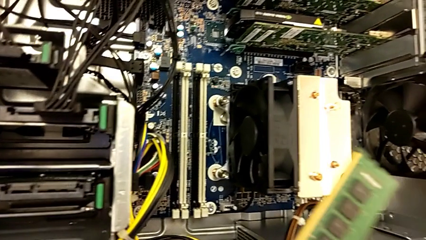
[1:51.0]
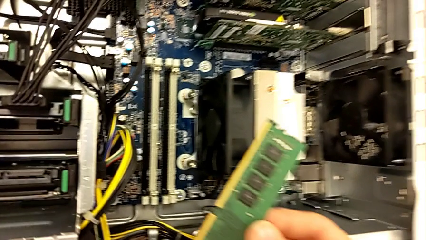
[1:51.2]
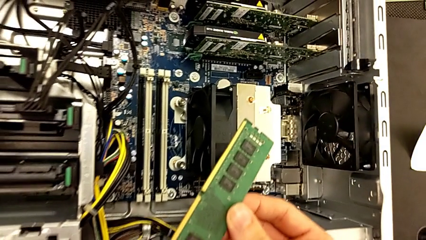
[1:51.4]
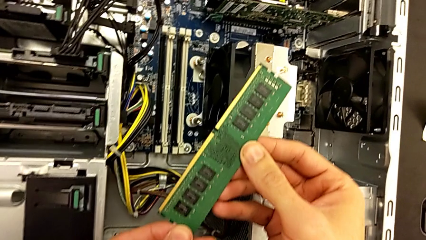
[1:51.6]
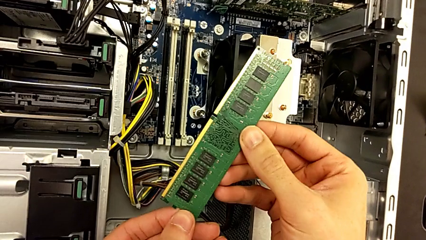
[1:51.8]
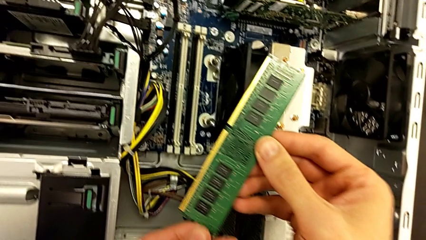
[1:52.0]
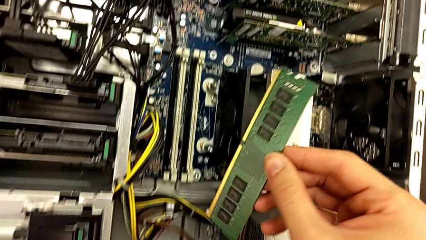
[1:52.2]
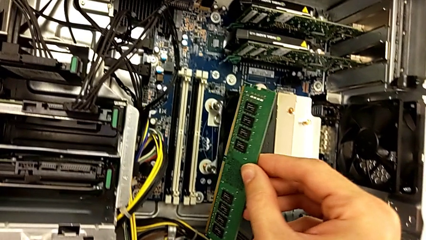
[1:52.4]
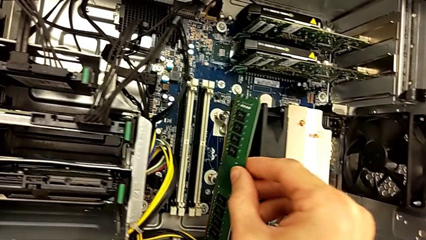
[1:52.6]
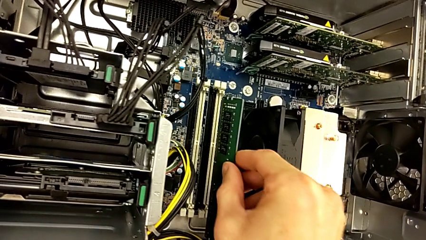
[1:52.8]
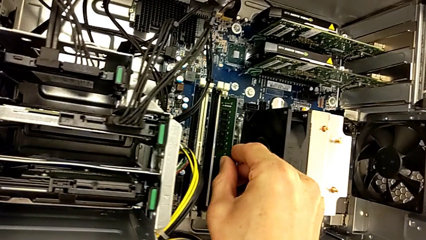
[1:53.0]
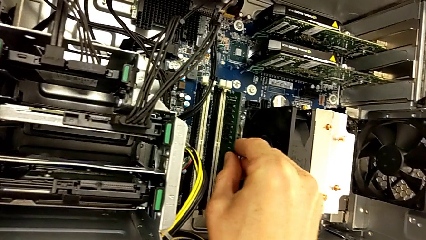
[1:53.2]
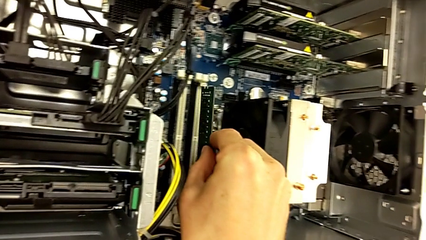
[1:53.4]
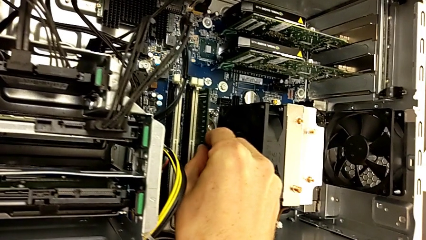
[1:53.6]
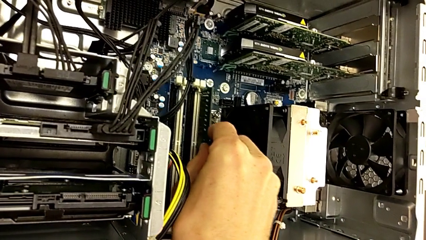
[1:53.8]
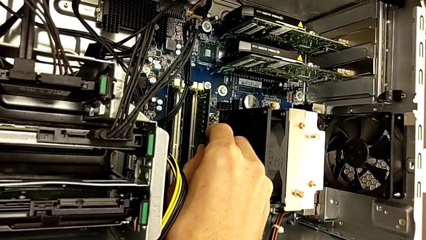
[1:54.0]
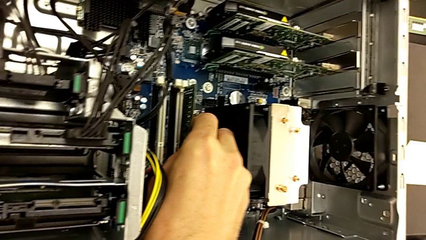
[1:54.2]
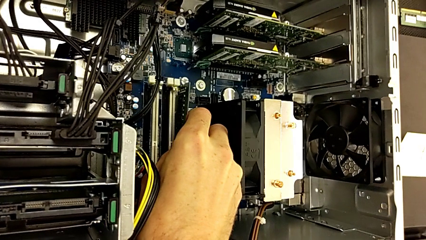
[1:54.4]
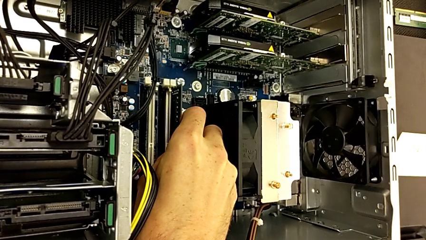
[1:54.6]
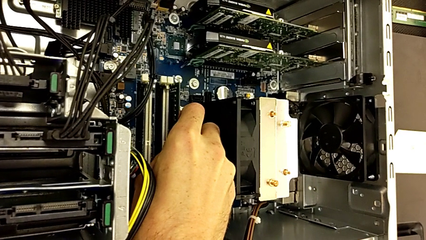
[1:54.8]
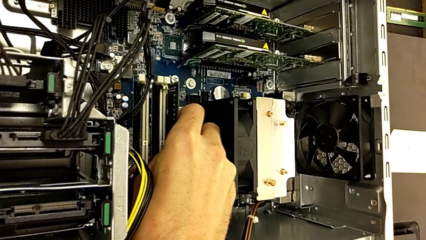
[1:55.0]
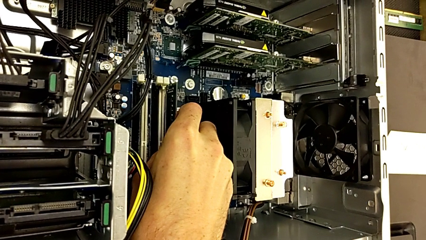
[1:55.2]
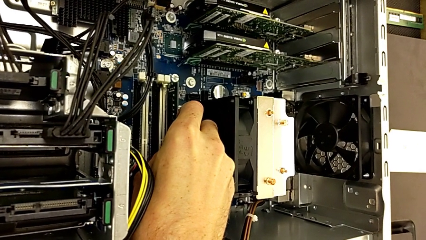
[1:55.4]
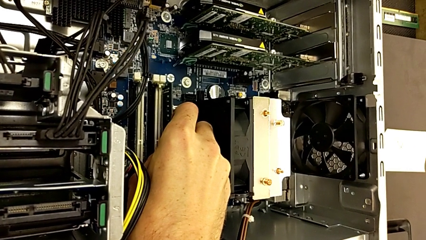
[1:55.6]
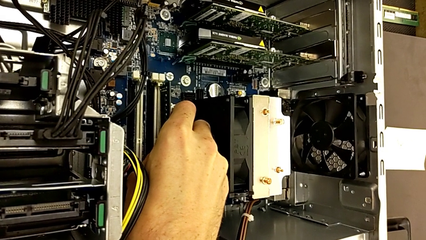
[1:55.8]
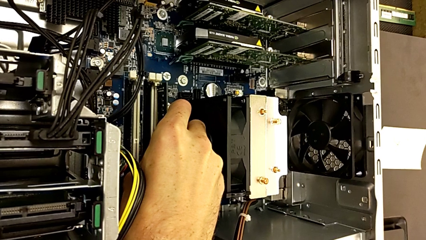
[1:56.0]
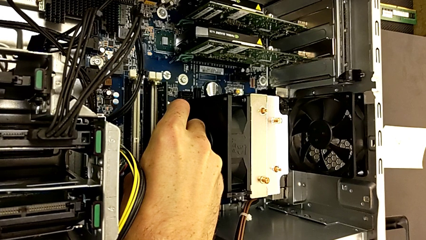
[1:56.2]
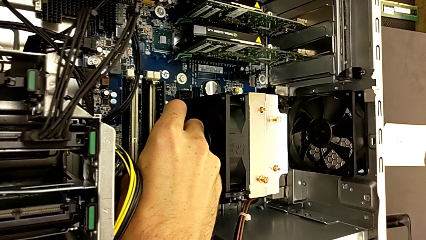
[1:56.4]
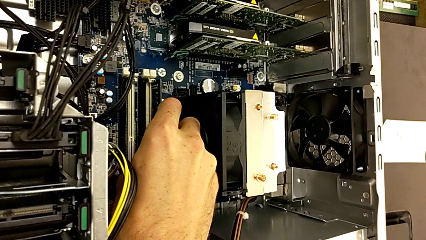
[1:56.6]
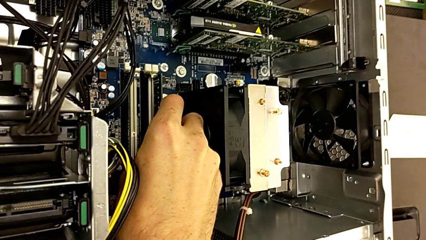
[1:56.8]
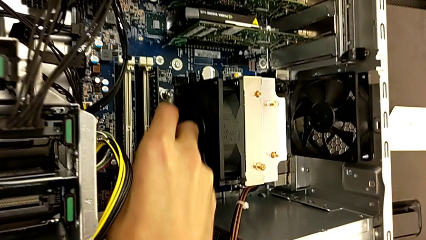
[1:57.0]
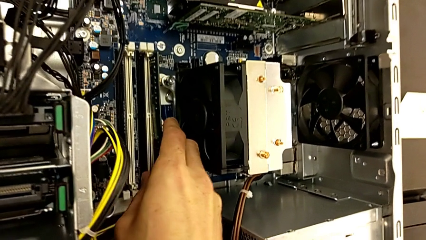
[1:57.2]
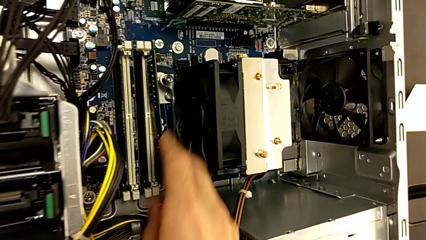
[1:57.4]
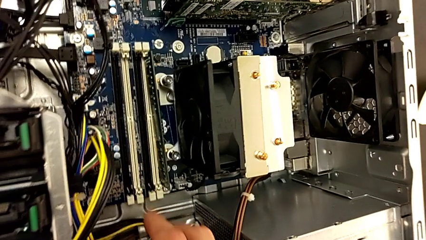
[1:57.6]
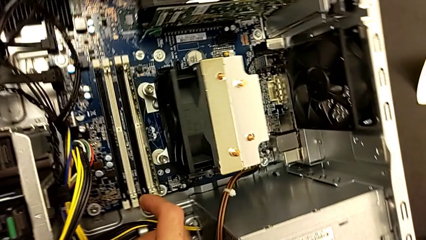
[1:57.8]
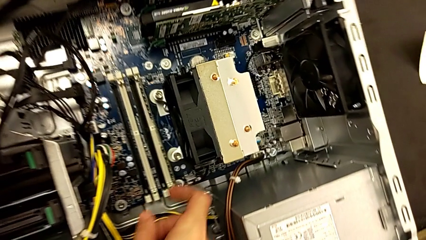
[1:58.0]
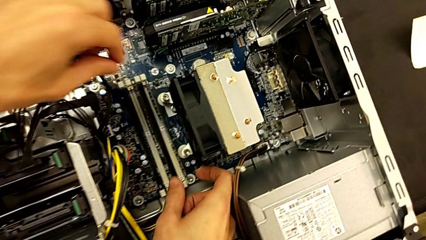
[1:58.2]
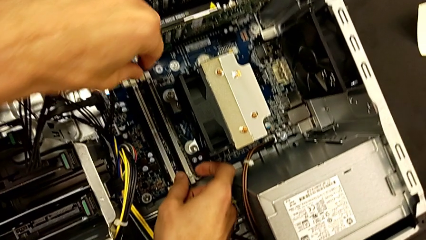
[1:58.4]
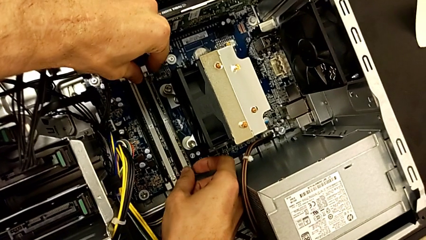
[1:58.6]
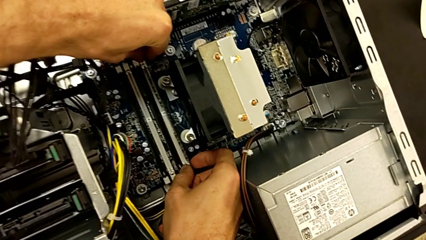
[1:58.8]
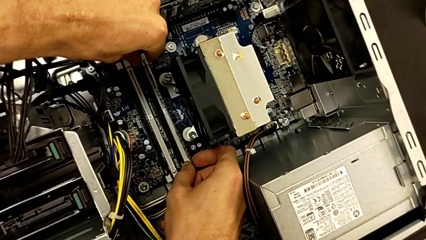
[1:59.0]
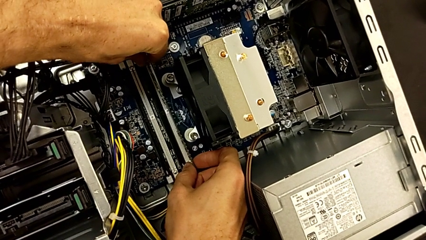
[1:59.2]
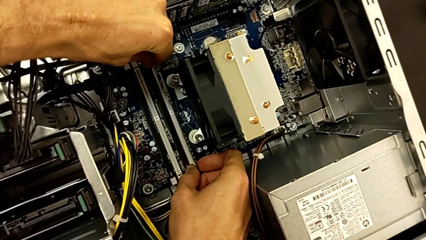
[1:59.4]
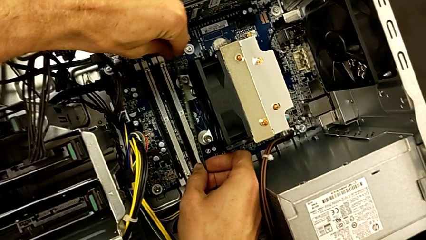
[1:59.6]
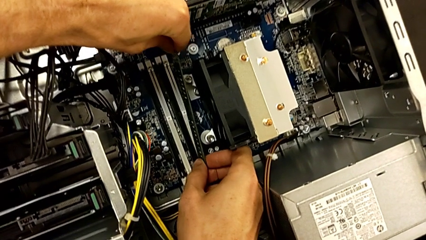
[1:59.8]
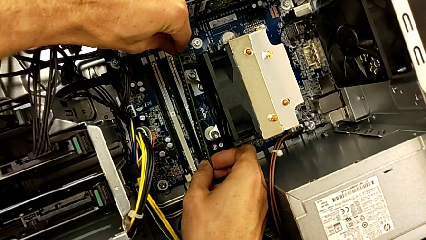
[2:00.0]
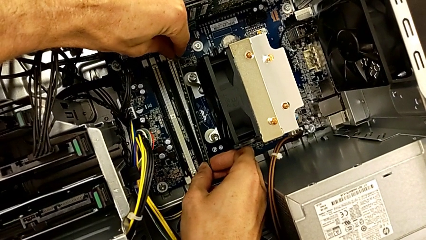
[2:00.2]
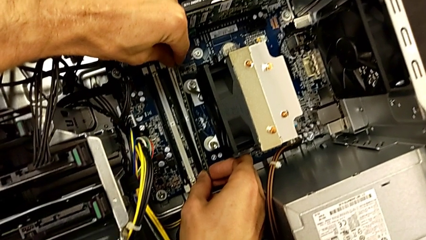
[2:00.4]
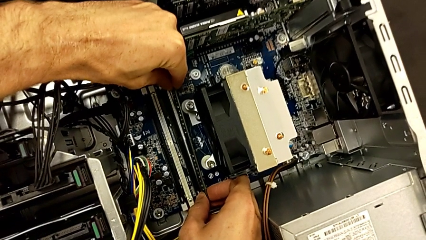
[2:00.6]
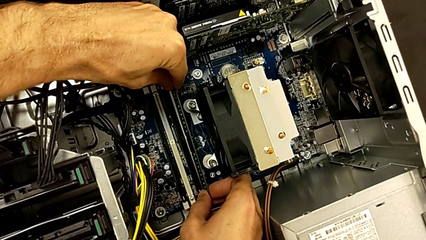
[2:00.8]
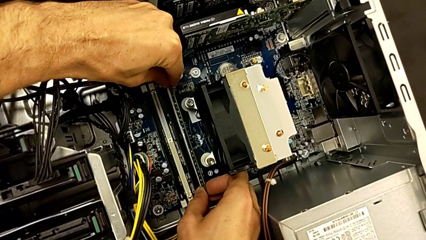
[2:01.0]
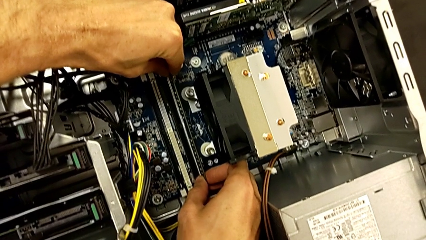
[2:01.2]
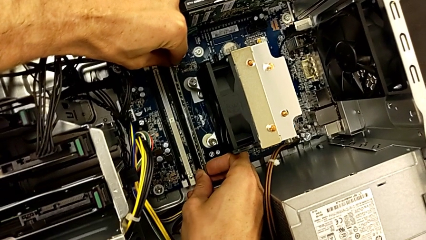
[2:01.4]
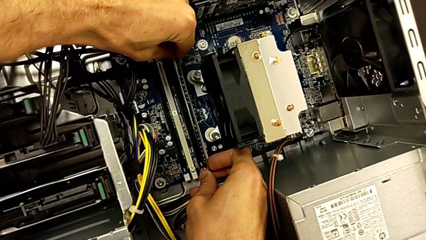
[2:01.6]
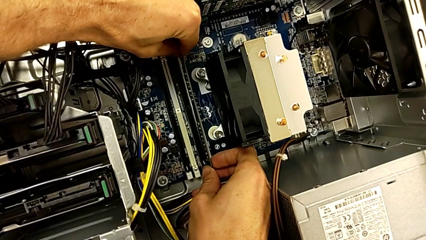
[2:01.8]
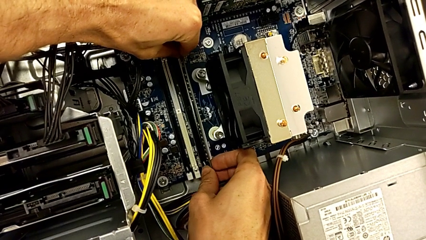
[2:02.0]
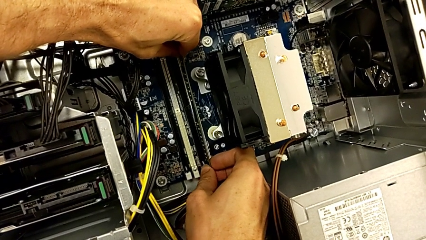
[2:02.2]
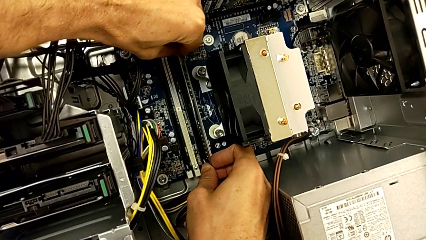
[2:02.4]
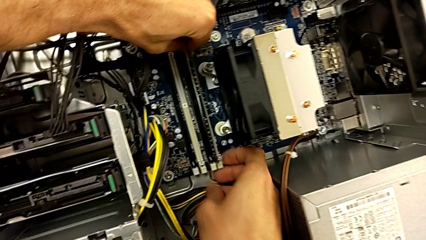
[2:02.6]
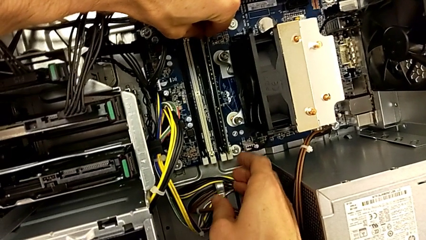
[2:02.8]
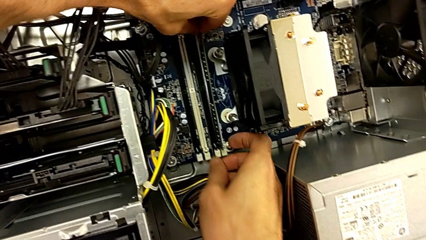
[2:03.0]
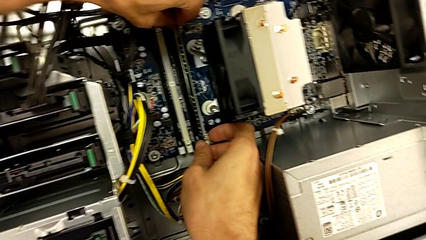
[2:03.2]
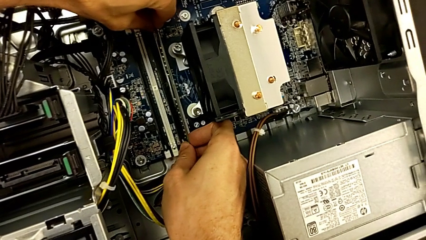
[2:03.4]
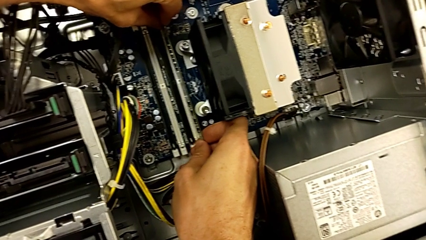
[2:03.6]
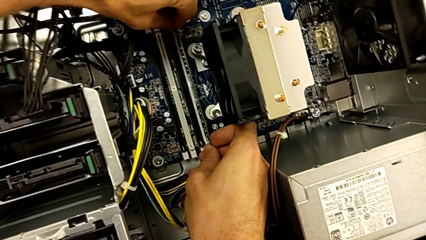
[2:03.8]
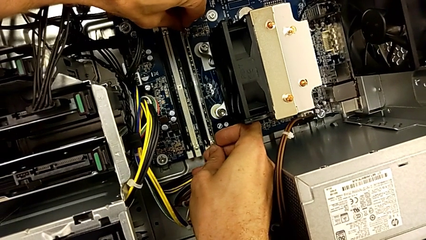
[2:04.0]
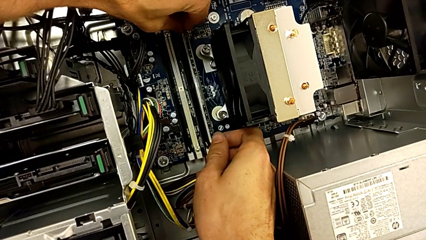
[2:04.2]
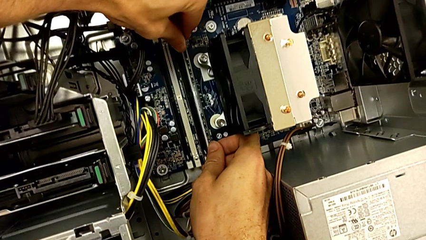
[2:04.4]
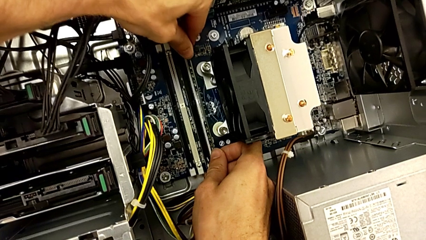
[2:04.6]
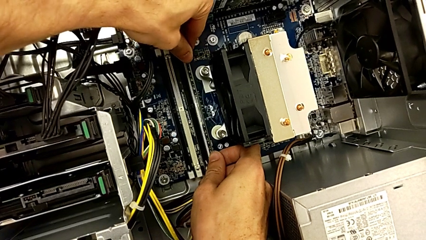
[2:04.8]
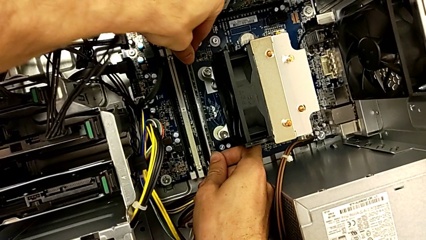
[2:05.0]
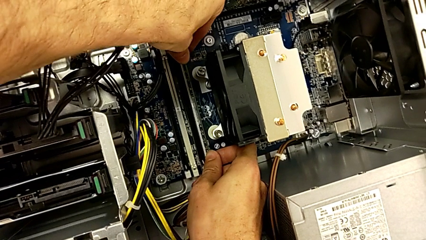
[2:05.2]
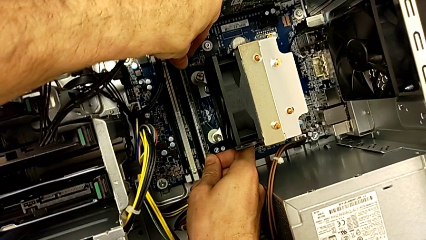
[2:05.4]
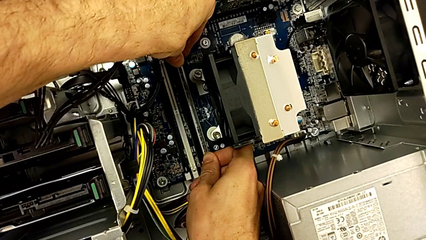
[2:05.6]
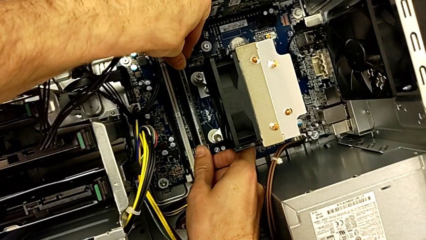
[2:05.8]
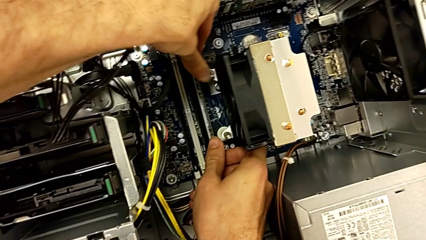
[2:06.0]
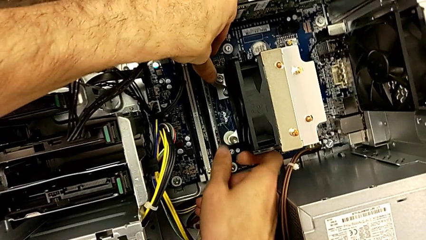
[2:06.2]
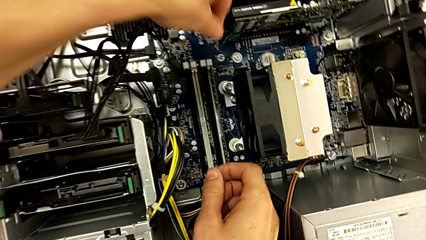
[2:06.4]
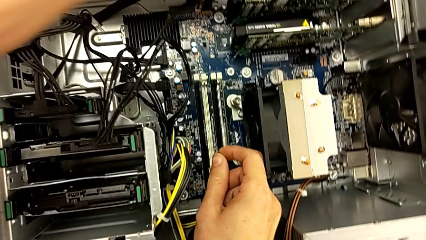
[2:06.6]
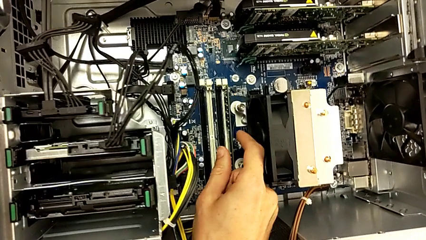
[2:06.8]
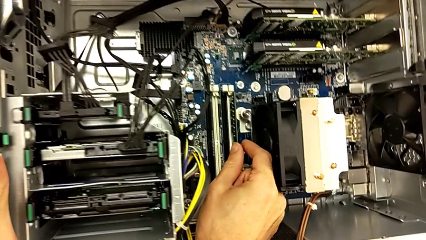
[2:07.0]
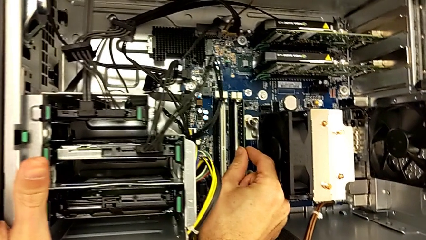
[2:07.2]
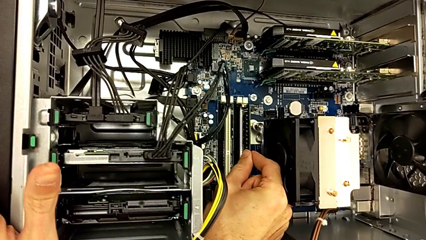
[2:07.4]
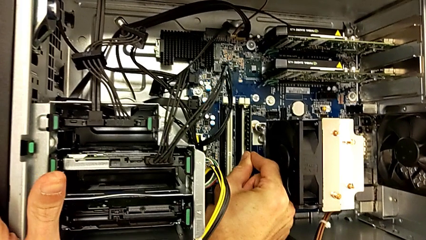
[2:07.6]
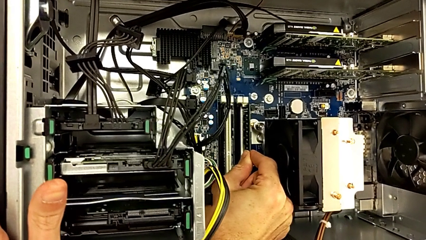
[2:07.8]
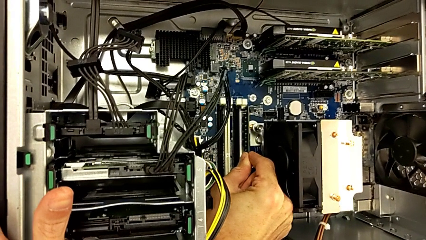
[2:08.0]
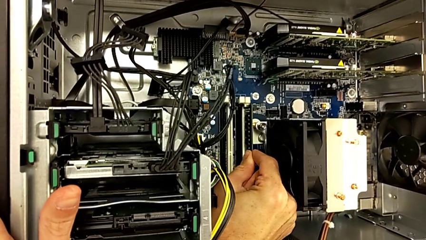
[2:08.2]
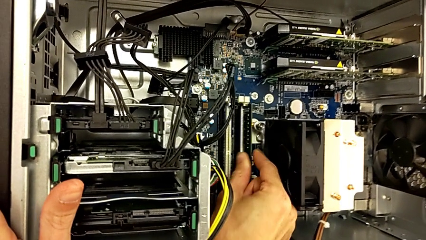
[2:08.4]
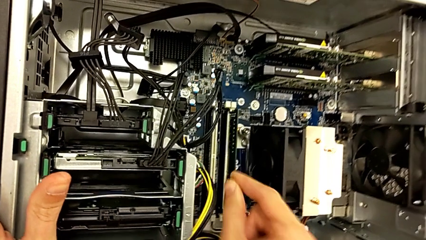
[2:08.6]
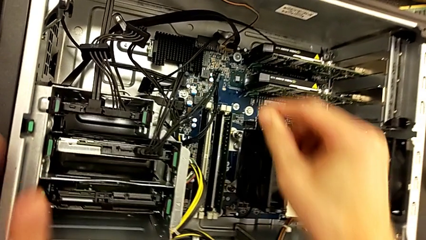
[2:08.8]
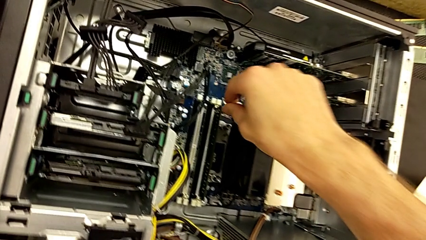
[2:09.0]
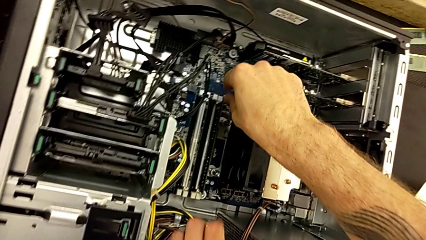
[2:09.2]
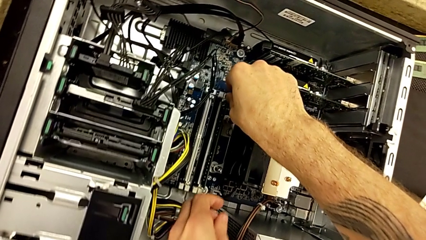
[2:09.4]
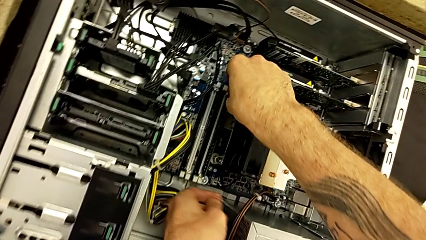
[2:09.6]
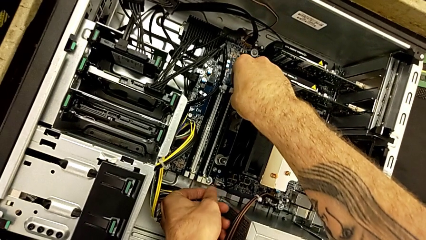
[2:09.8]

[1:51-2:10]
The camera wearer is putting the RAM back into the RAM tabs. They insert the RAM twice.
